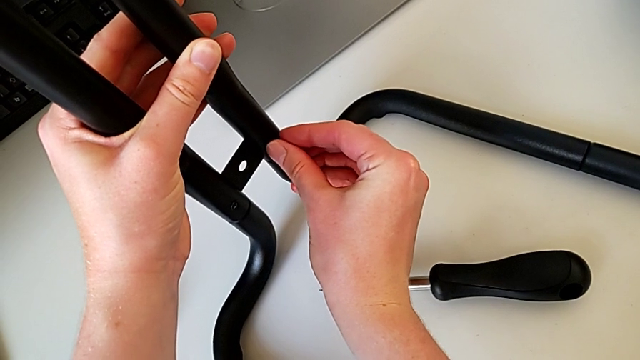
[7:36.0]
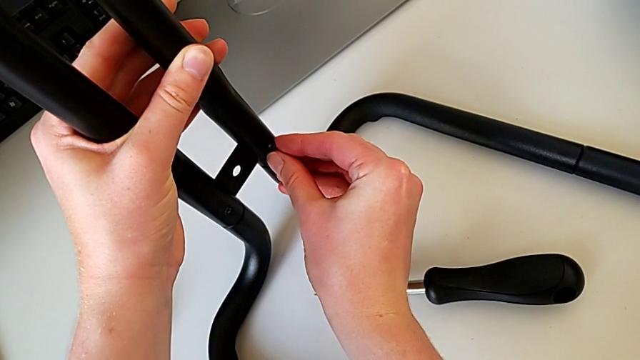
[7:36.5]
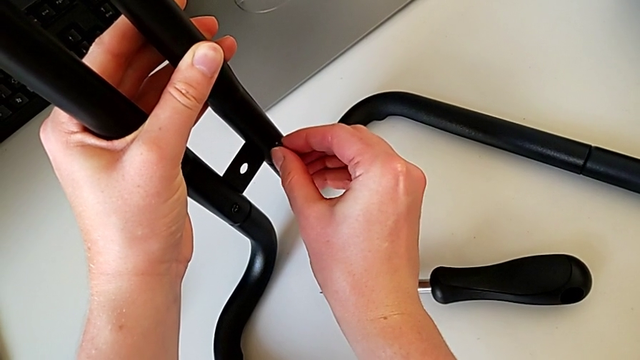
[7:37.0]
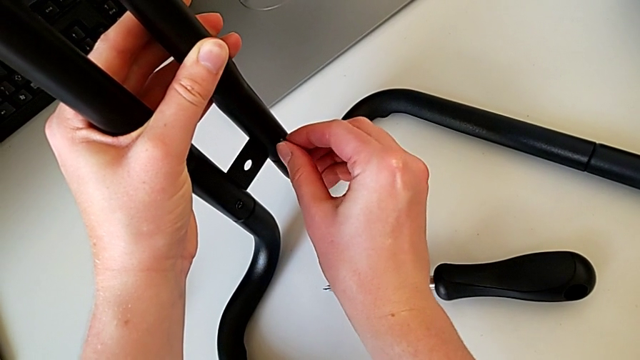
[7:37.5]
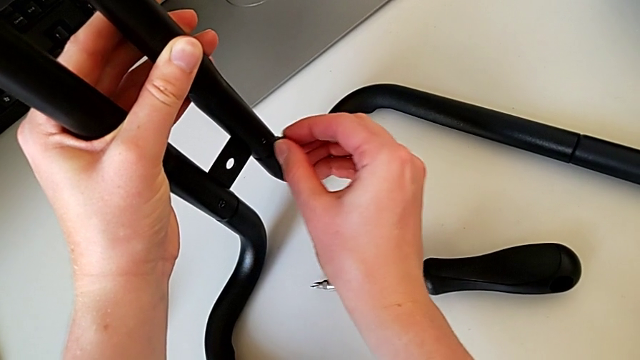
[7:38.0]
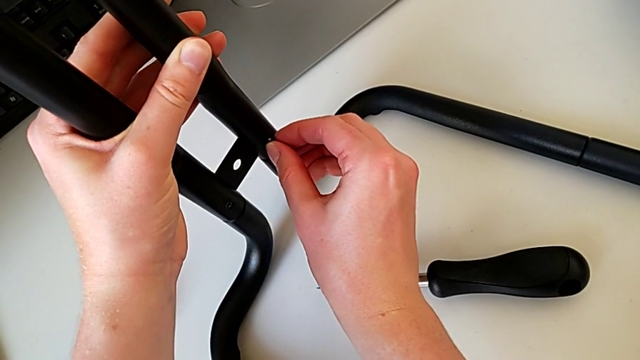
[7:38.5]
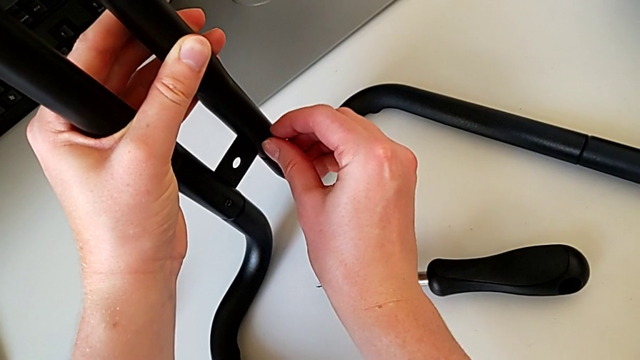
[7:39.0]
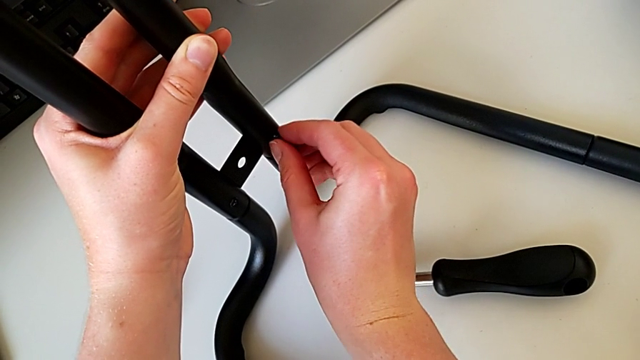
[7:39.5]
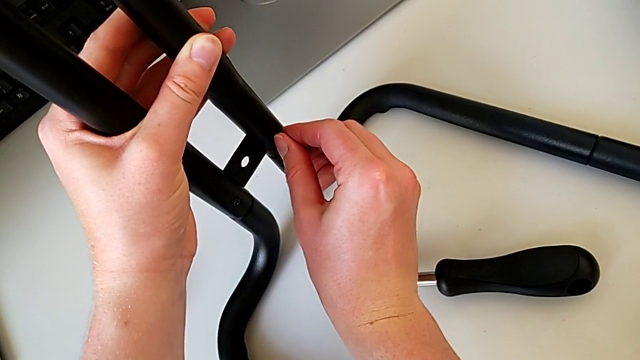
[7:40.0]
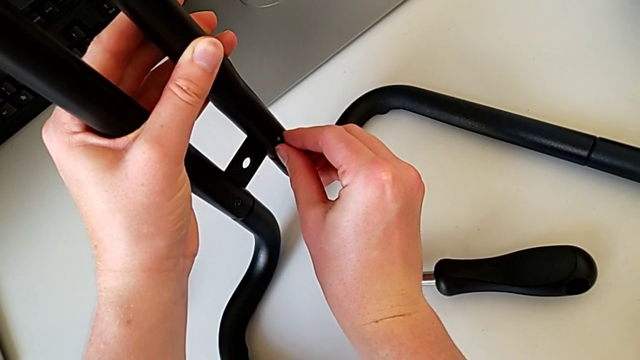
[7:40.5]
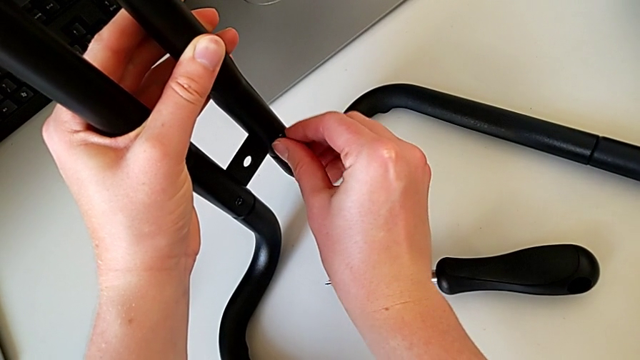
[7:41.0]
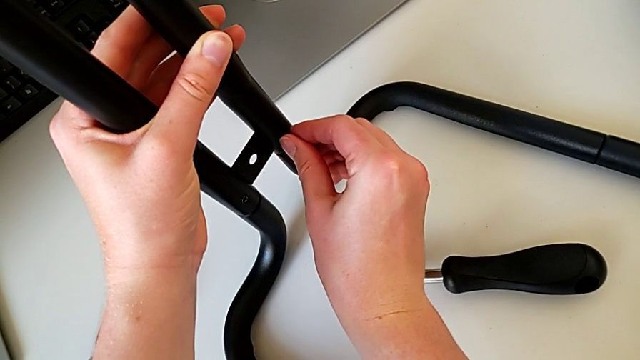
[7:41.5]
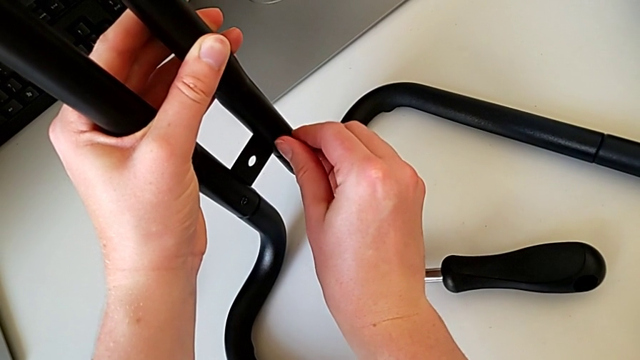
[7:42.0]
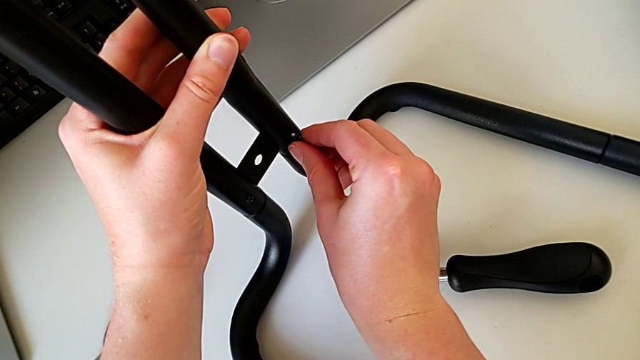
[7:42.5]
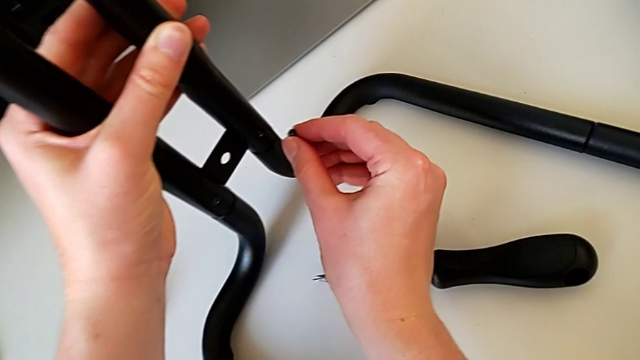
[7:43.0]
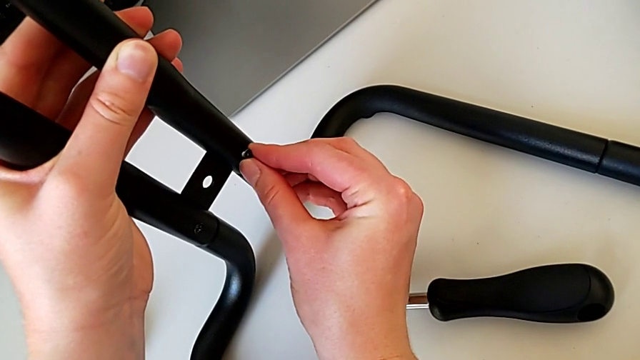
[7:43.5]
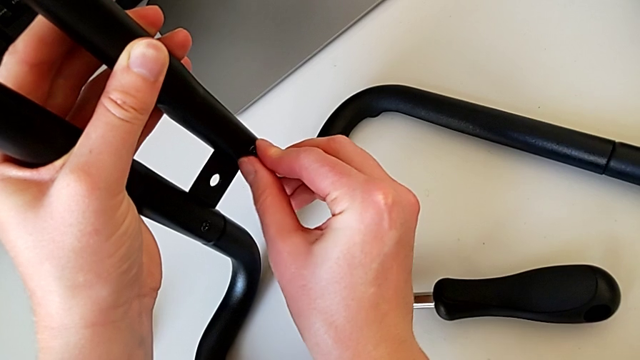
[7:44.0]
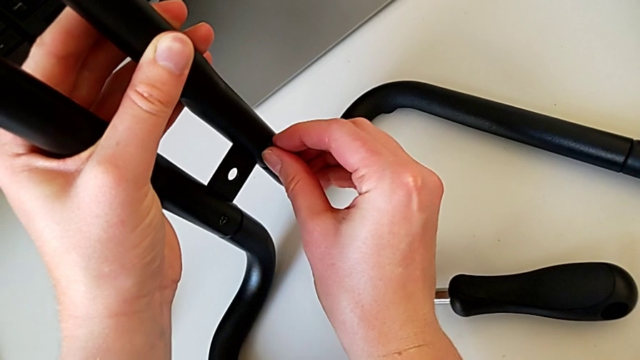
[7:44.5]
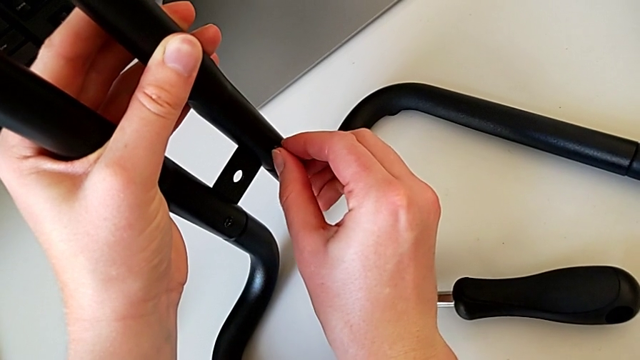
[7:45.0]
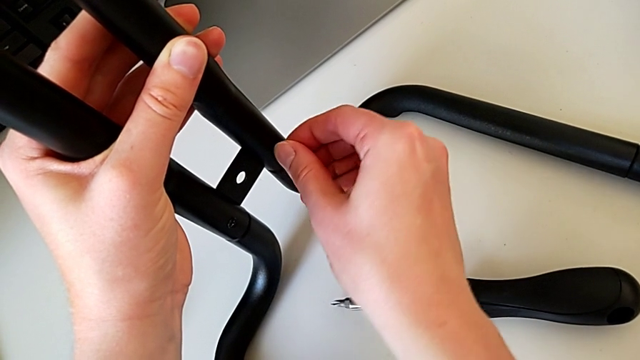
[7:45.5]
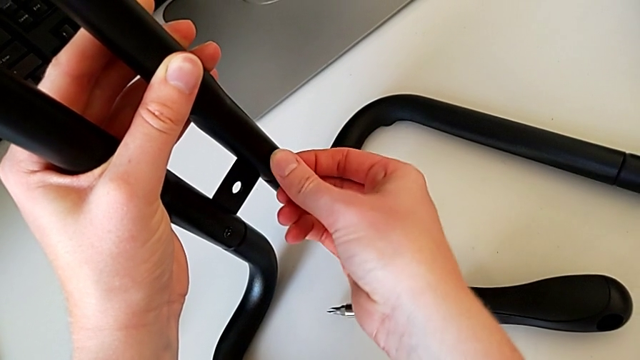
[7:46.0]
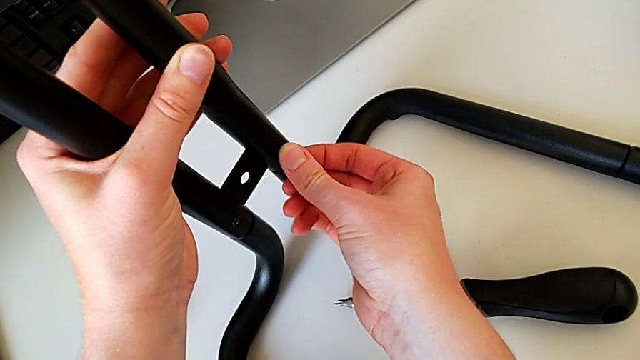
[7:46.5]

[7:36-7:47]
The camera wearer is assembling the bars on the left. They keep inserting the screw, withdraw it and insert it.

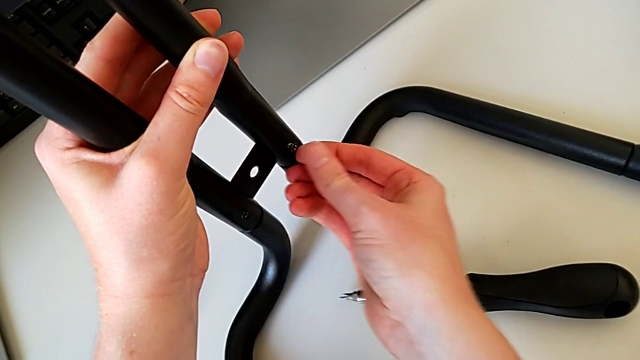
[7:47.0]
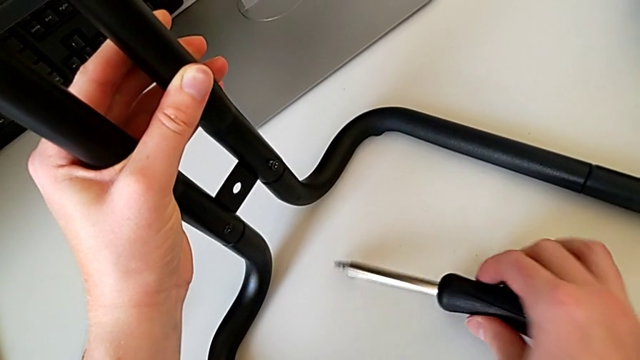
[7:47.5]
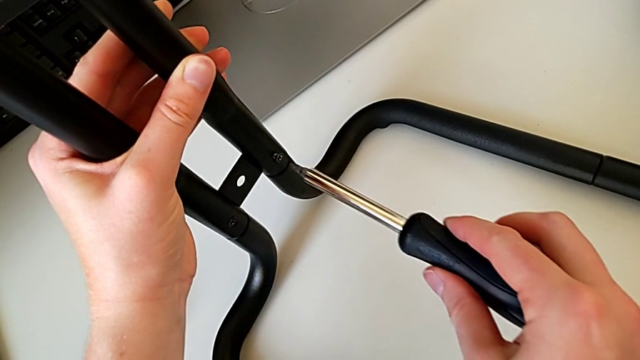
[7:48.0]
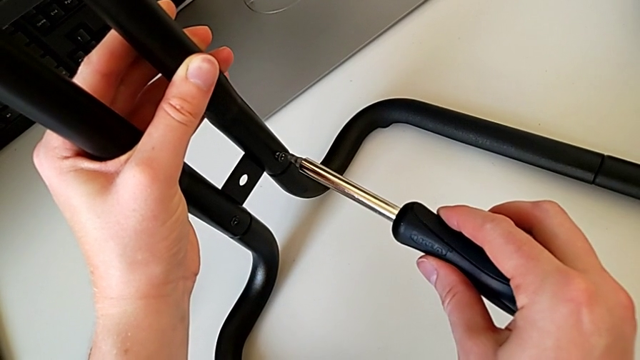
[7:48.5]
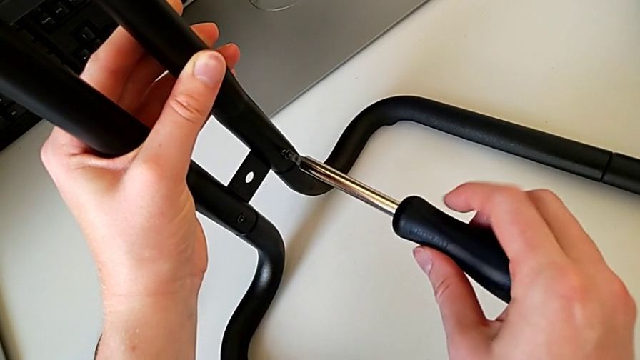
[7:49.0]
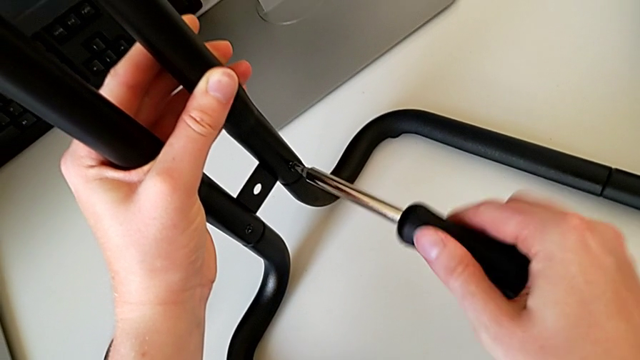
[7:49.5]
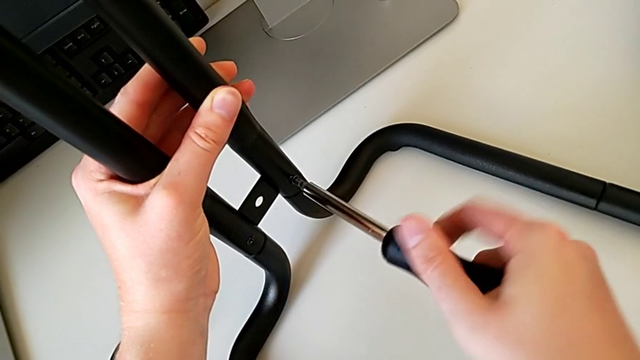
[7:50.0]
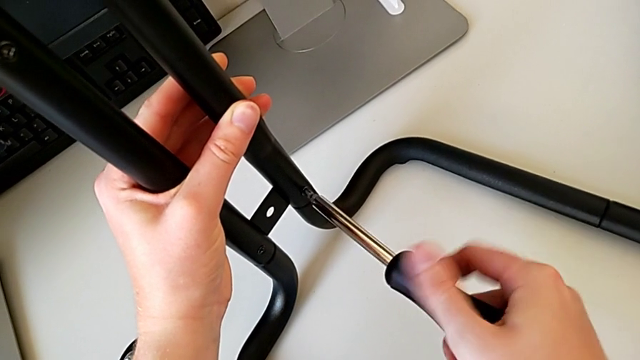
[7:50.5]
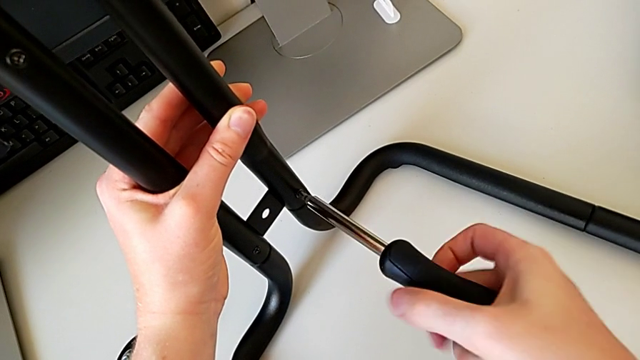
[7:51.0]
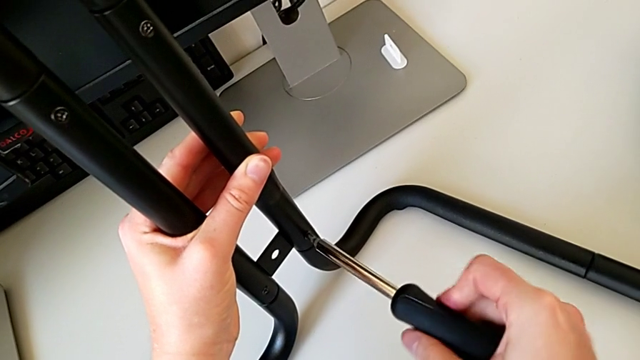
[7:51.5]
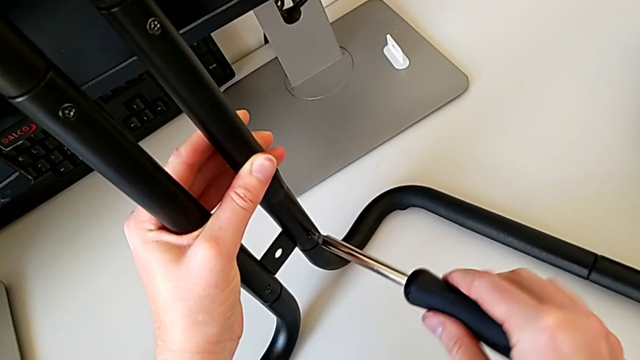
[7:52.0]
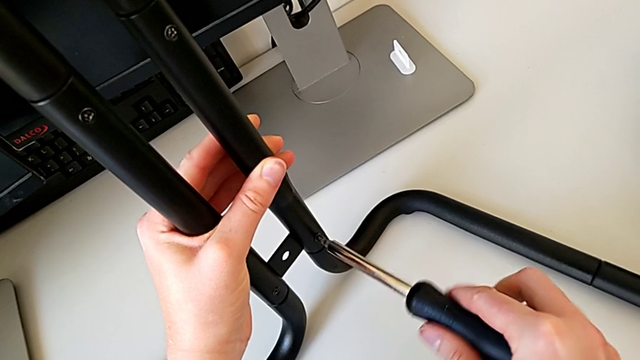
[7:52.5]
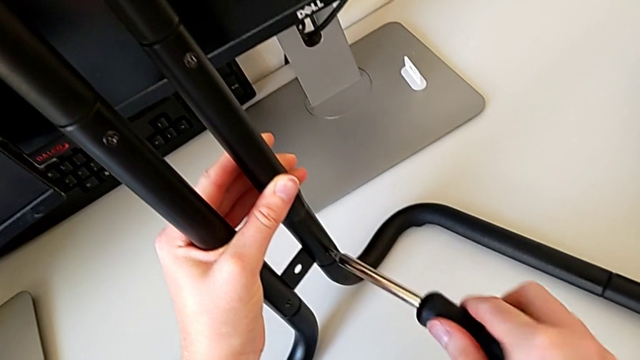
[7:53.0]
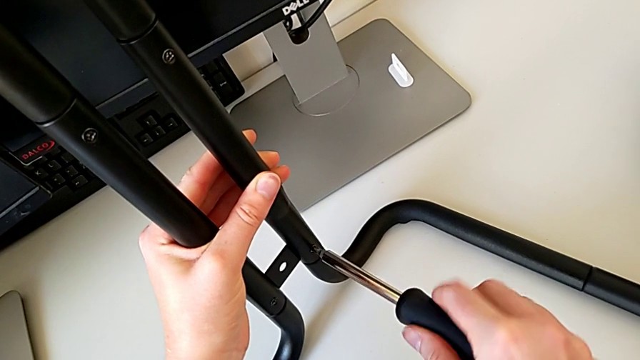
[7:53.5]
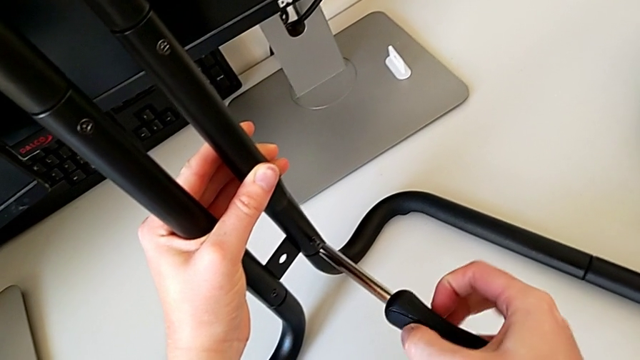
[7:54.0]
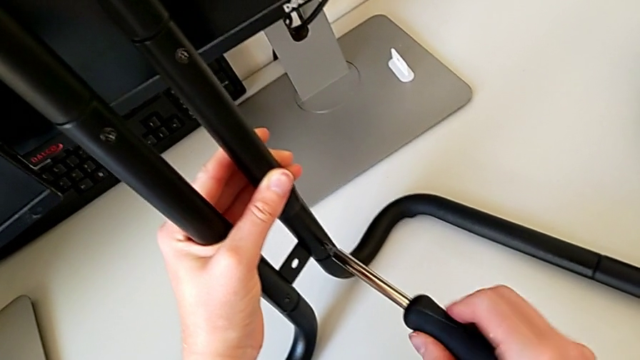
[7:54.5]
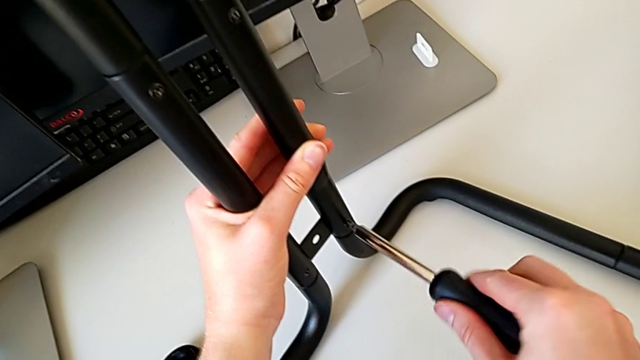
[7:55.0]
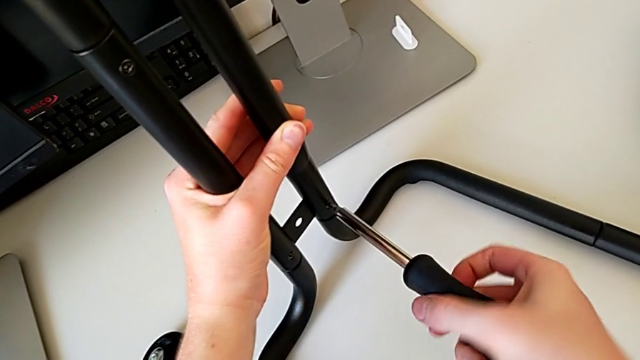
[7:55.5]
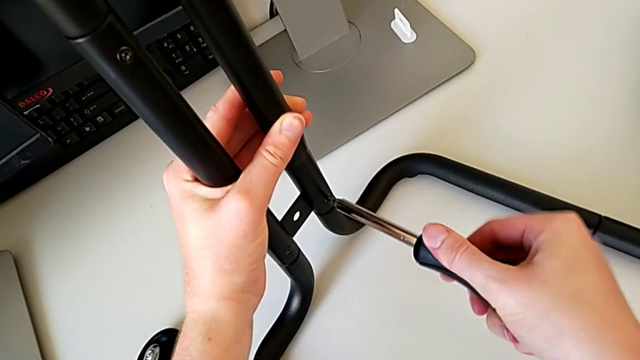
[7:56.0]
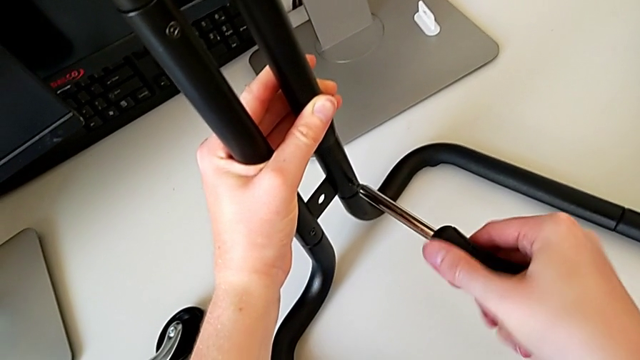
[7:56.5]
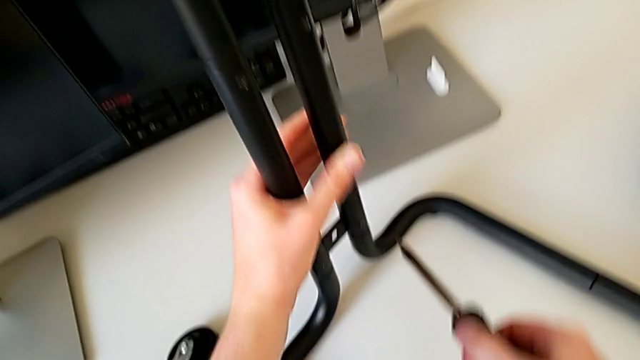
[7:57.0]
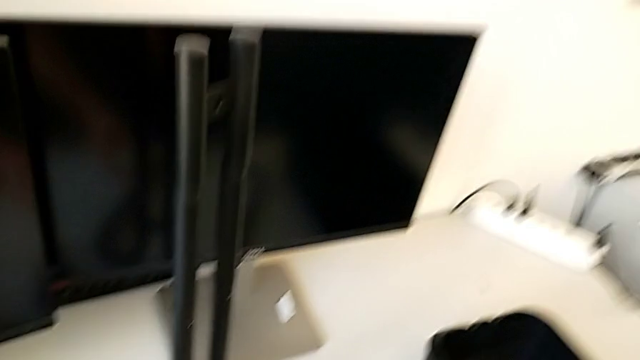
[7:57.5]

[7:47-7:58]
The camera wearer is assembling the bars on the left. They grab the screwdriver, insert it, screw the screw and withdraw the screwdriver.
